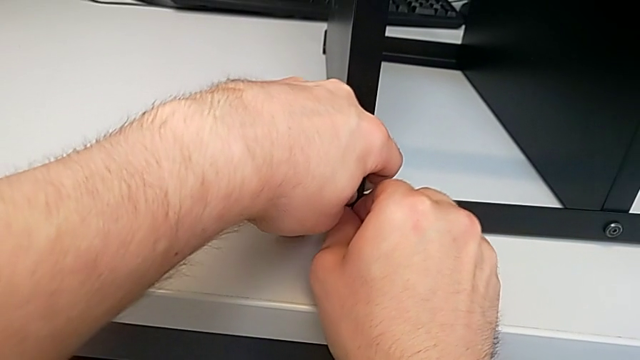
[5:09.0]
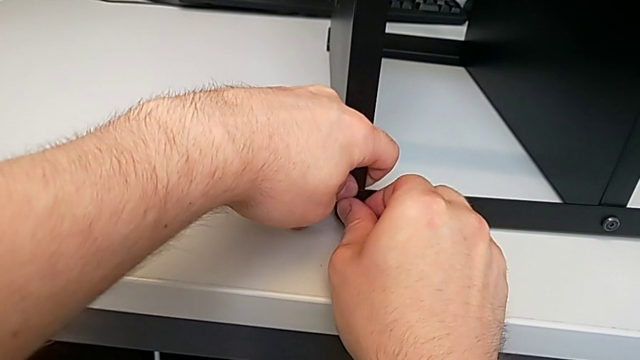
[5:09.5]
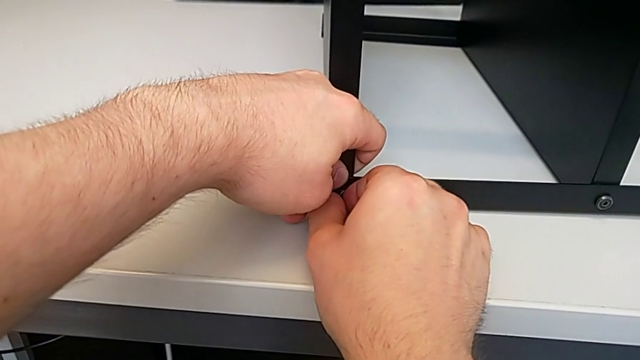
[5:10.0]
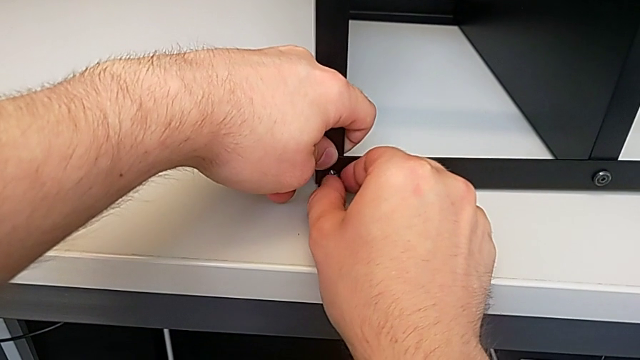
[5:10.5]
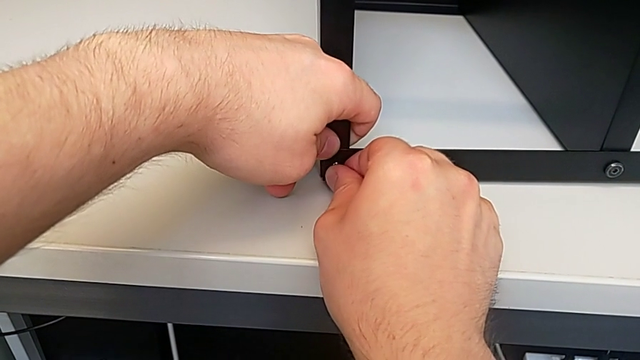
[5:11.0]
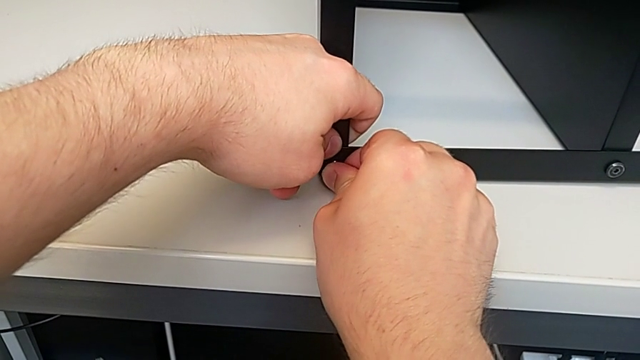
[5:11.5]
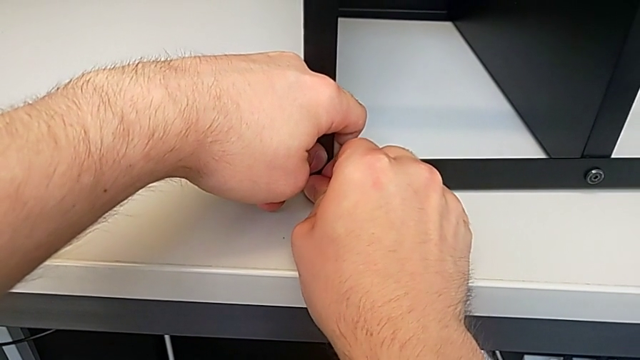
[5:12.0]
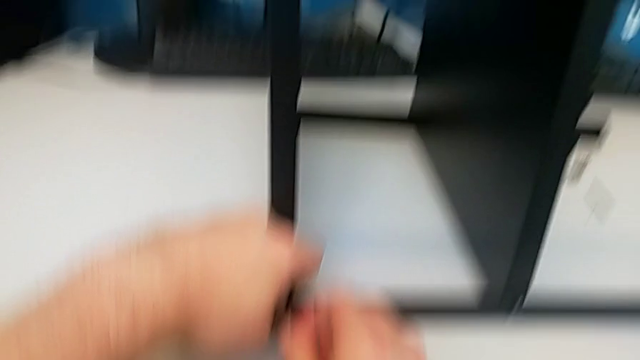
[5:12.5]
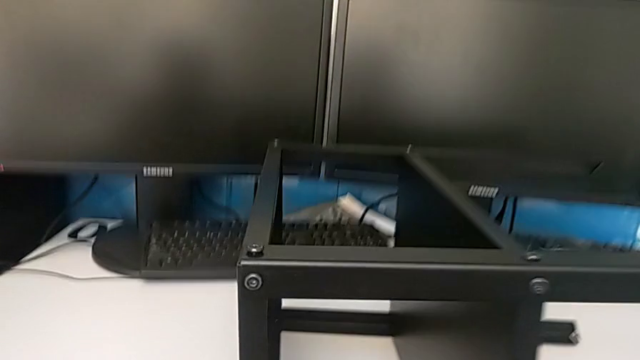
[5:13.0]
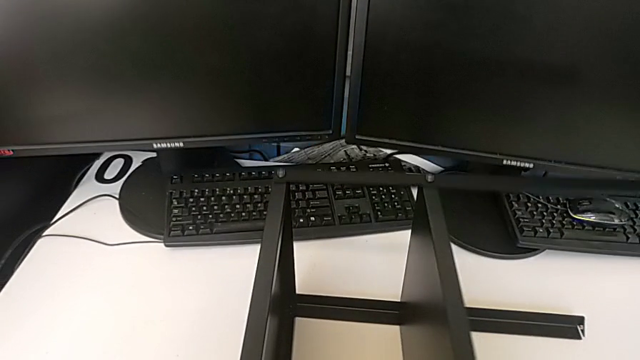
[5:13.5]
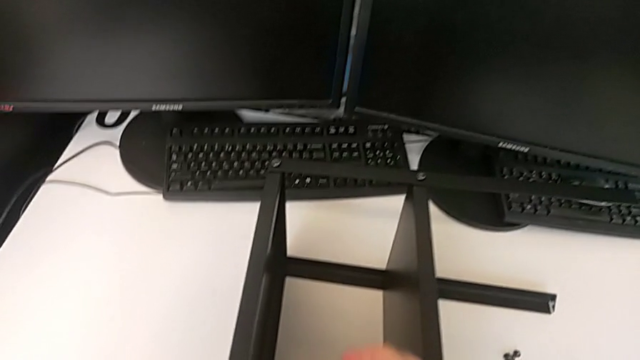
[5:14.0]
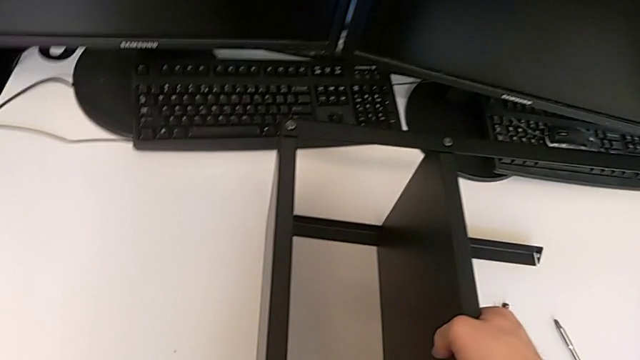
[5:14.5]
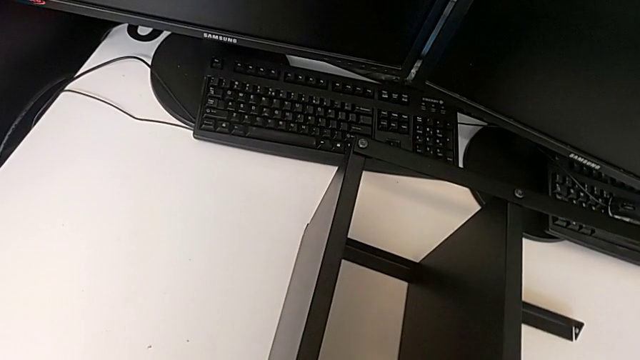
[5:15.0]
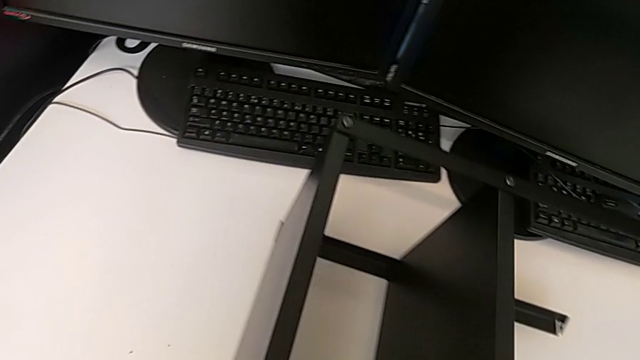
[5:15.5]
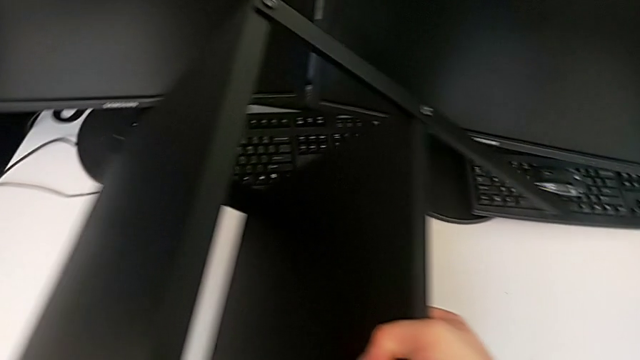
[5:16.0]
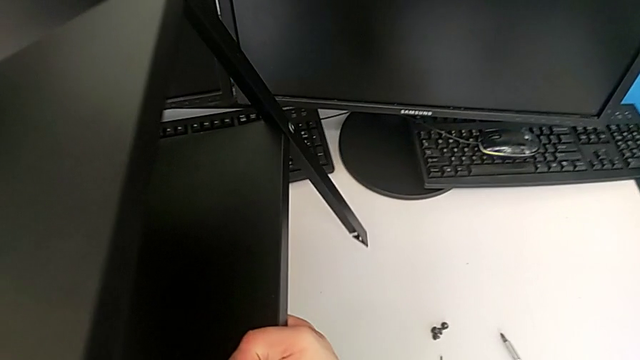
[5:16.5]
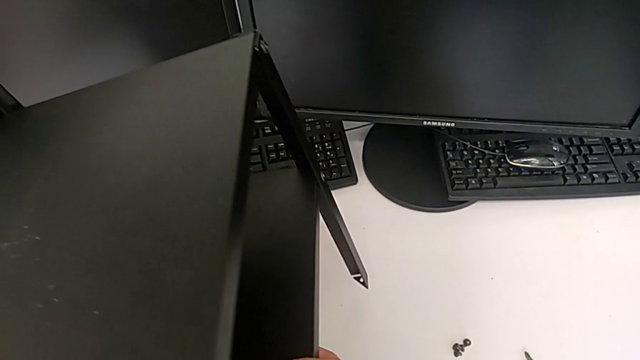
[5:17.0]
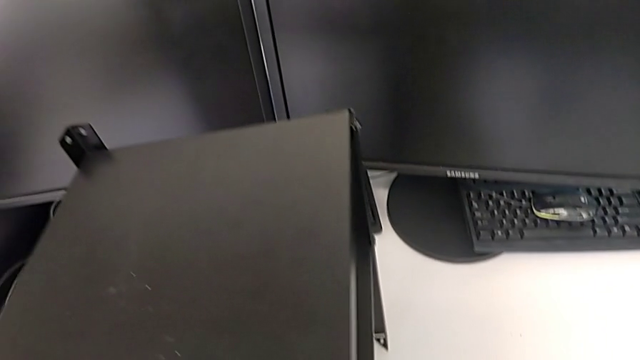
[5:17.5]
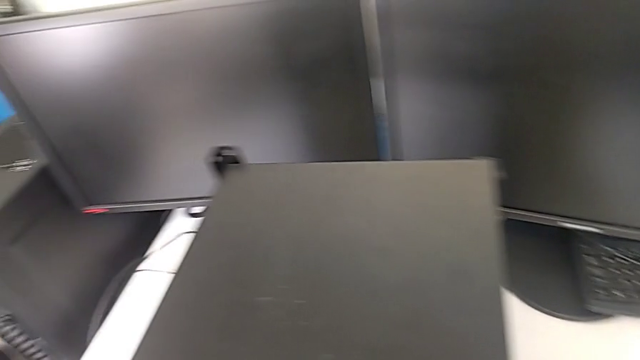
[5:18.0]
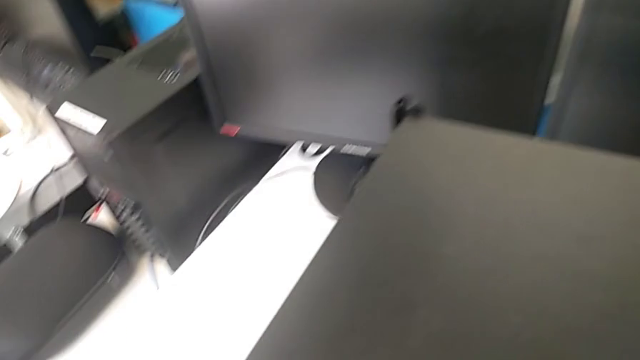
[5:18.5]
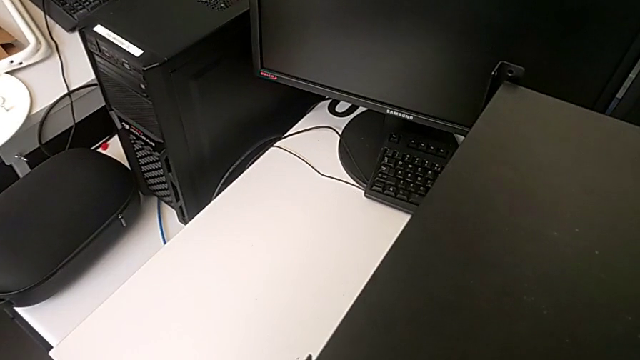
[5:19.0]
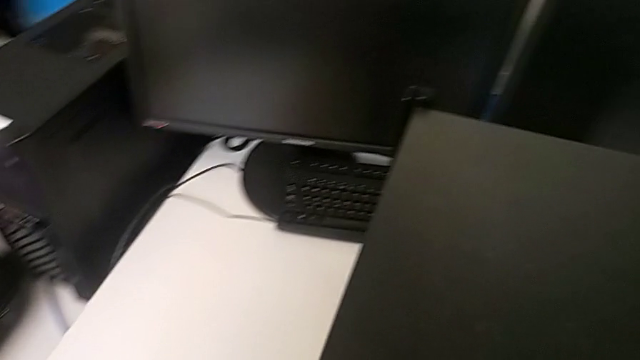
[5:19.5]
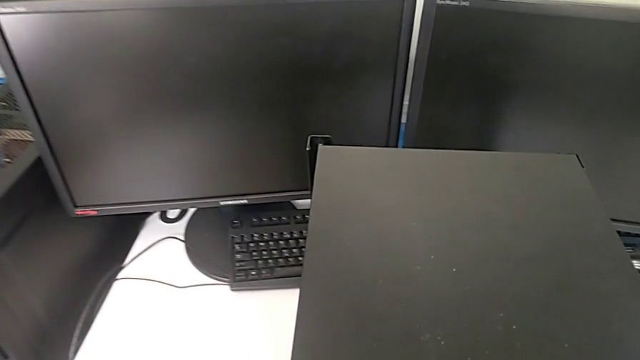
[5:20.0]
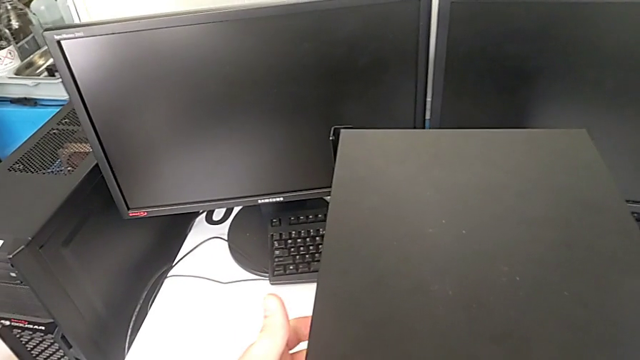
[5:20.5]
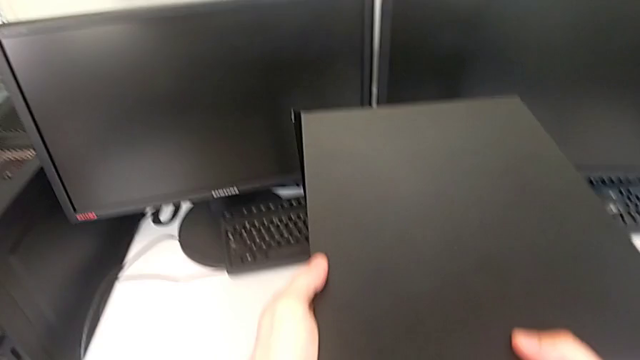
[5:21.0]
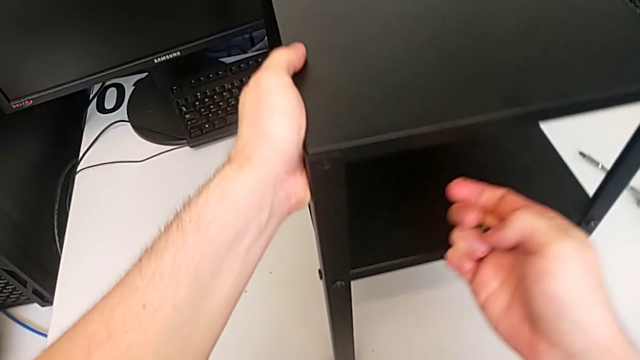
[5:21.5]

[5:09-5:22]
The camera wearer is screwing the tenth leg into the table. They keep inserting the eleventh hex socket head and begin to rotate the eleventh tray.

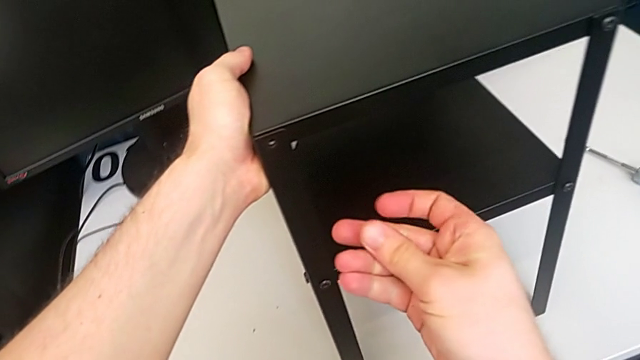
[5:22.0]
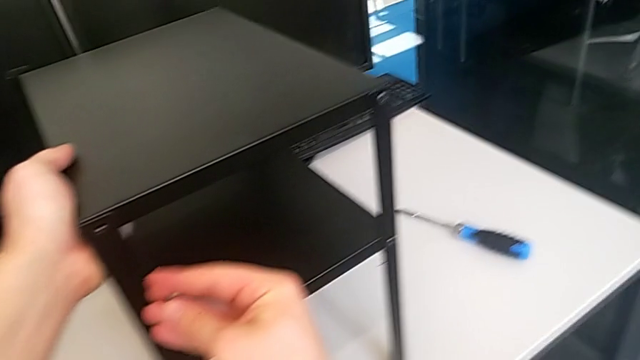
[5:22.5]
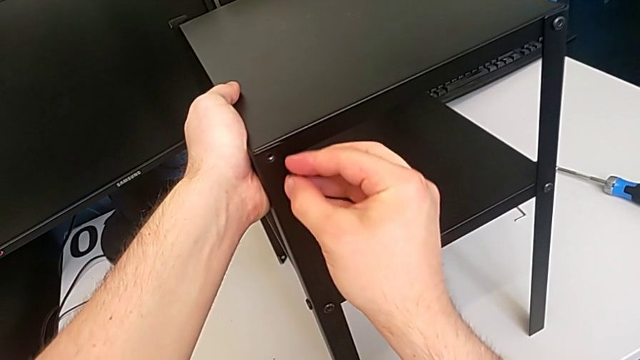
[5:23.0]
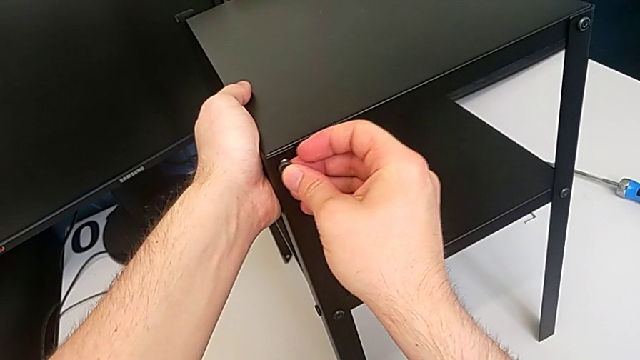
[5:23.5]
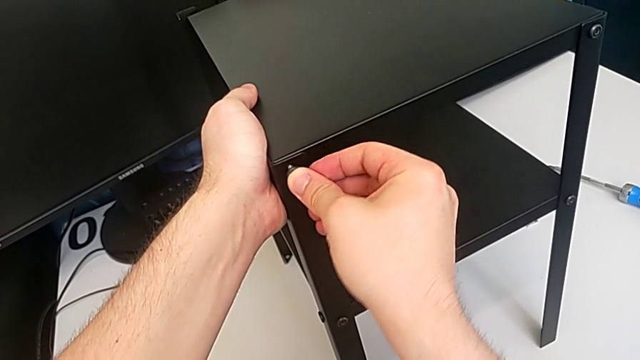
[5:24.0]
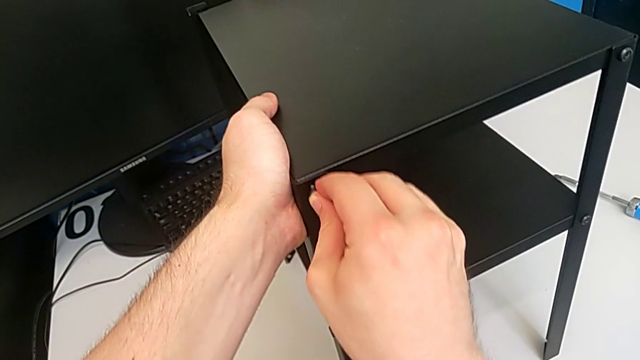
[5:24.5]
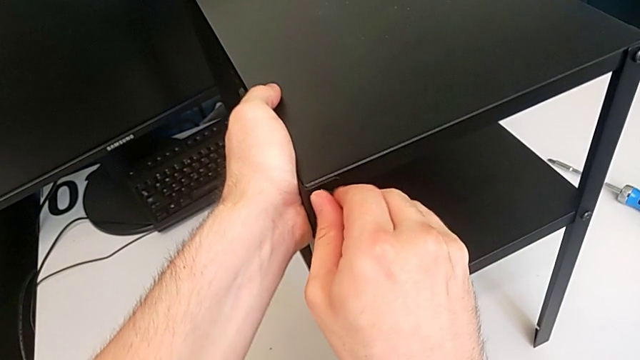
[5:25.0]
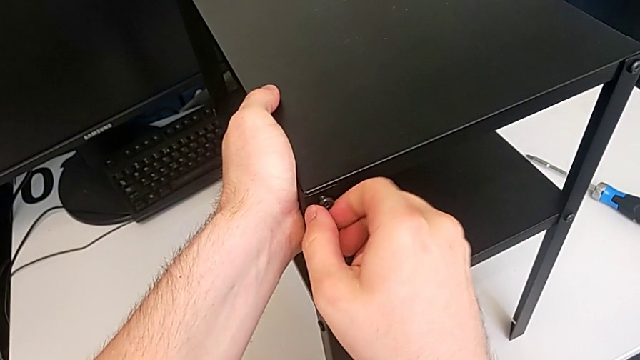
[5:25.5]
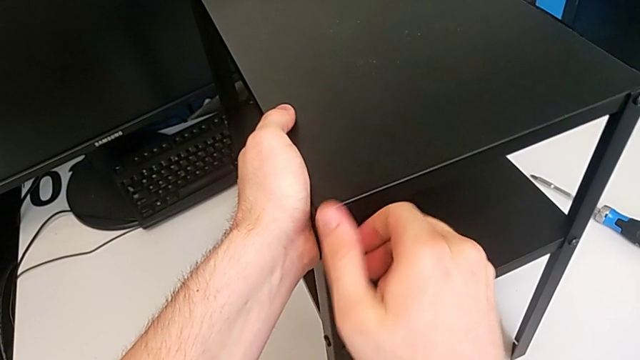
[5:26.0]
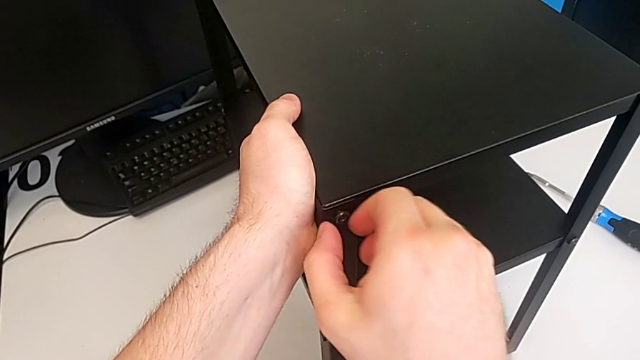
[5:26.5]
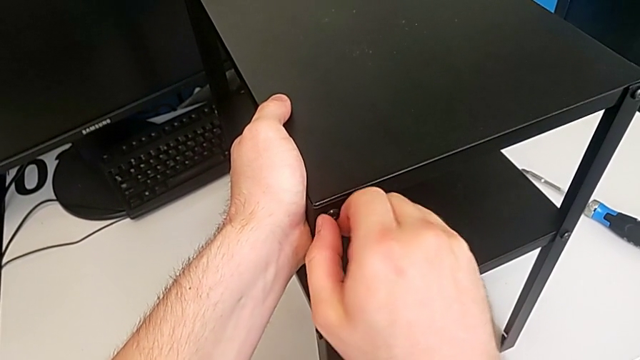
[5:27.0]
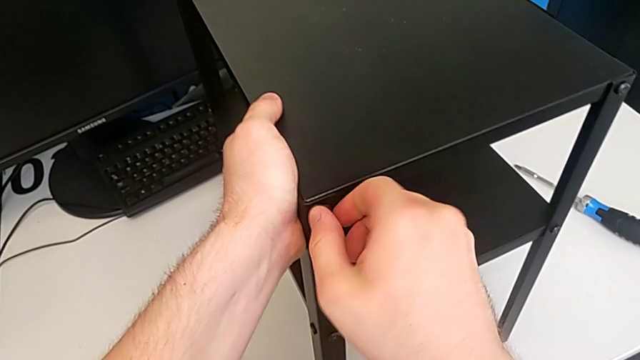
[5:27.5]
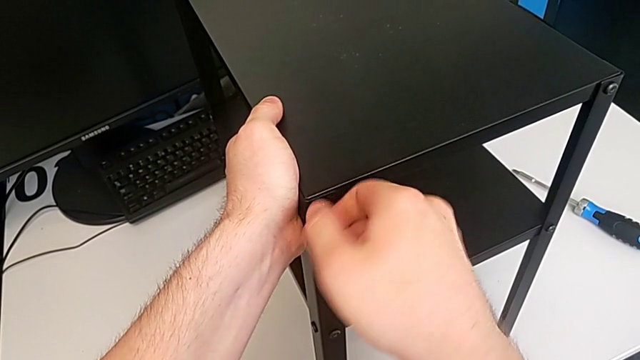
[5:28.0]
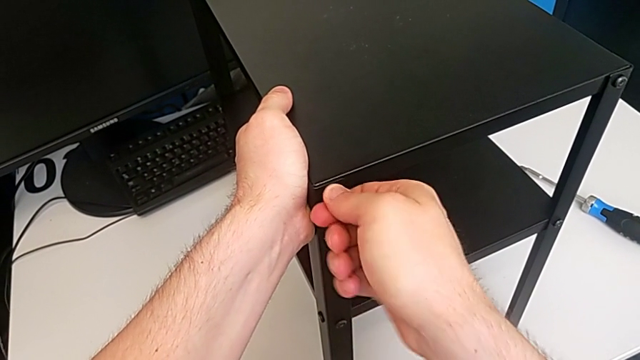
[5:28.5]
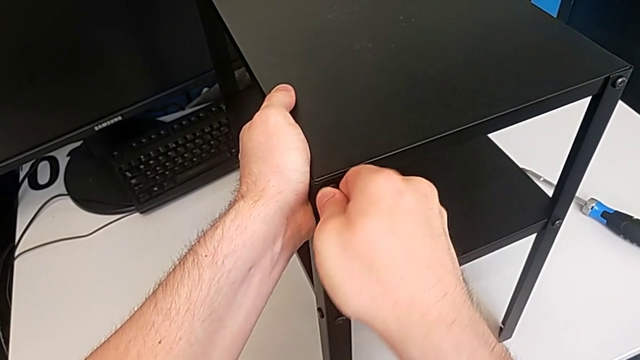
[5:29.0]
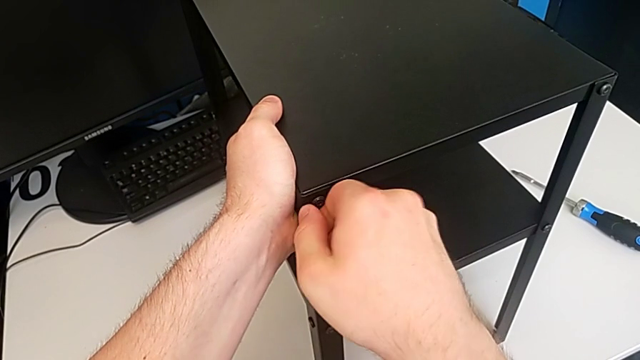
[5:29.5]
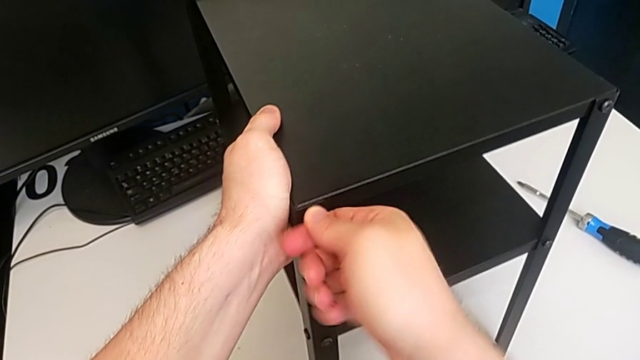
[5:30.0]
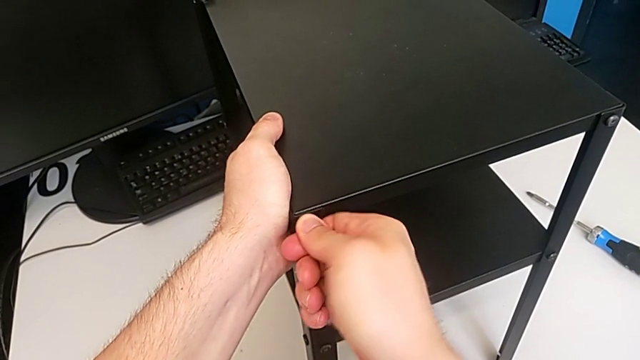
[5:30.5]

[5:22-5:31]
The camera wearer is screwing the tenth leg into the table. They insert the twelfth hex socket head and screw it.
